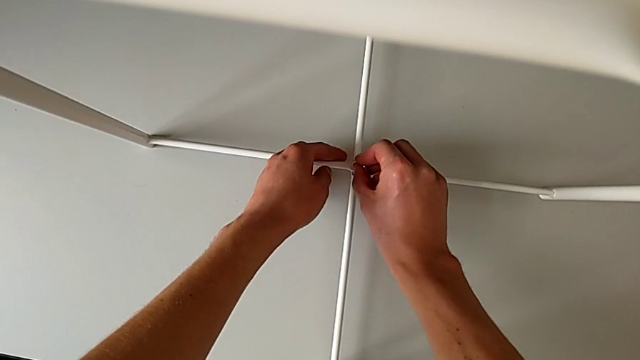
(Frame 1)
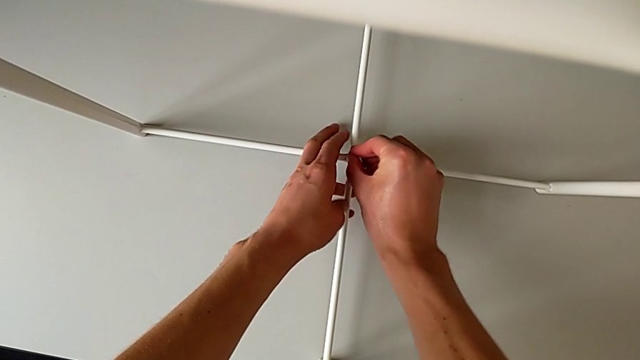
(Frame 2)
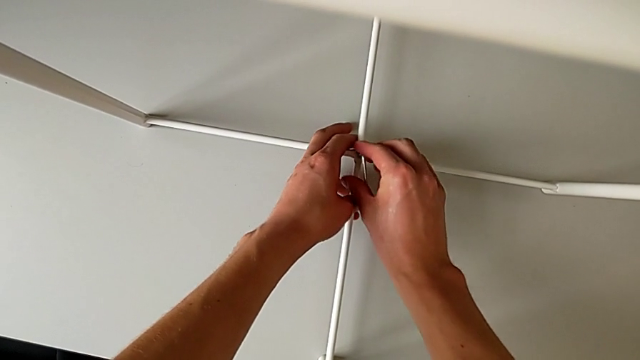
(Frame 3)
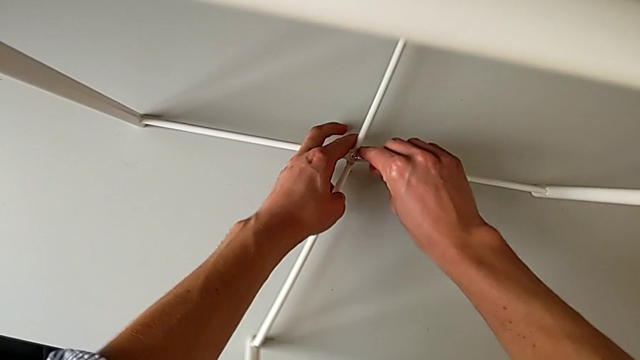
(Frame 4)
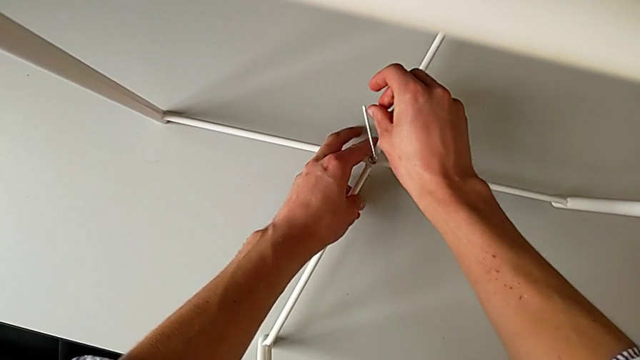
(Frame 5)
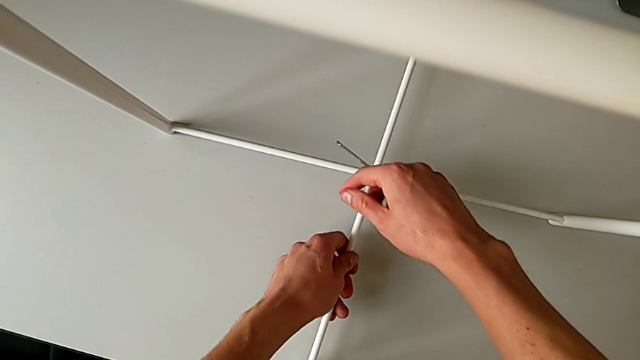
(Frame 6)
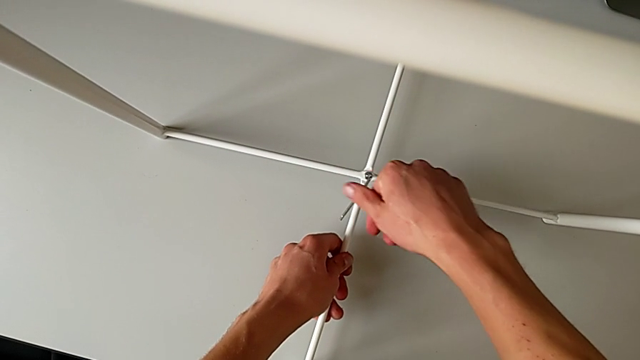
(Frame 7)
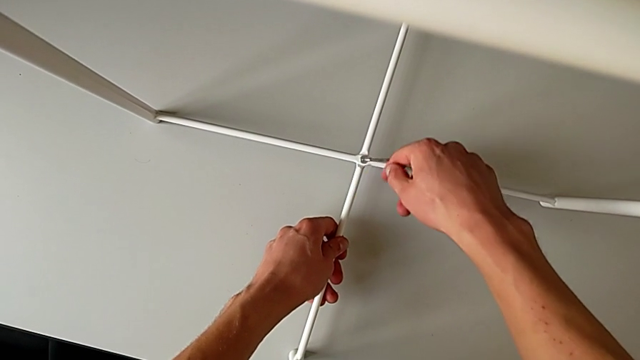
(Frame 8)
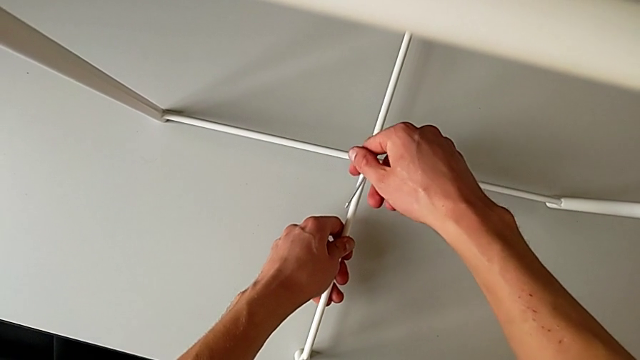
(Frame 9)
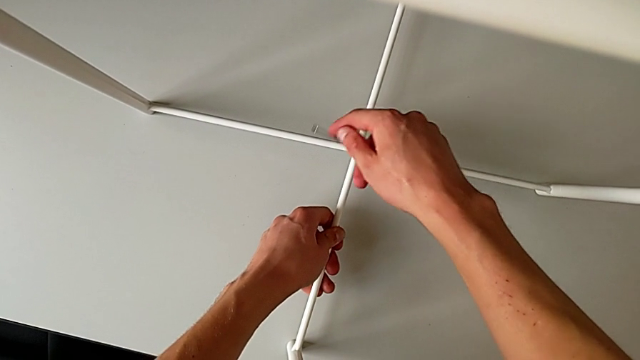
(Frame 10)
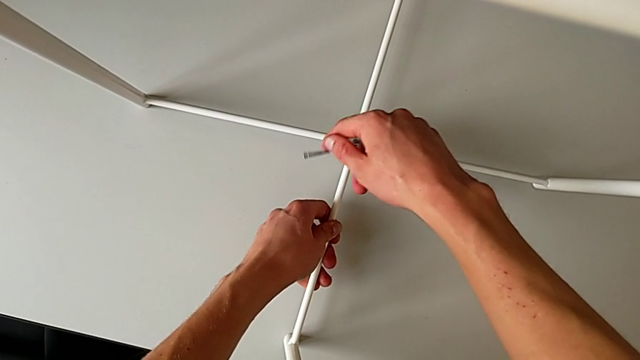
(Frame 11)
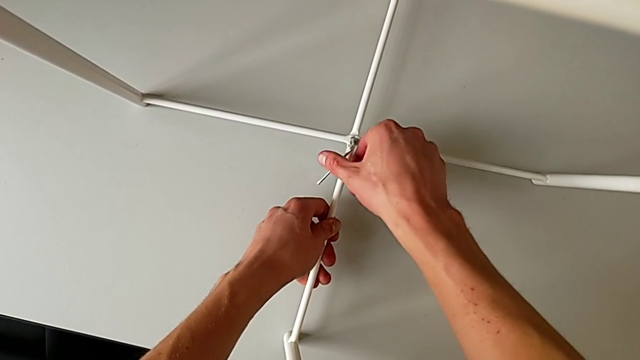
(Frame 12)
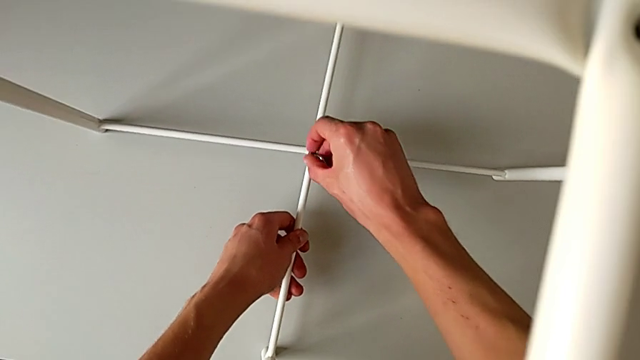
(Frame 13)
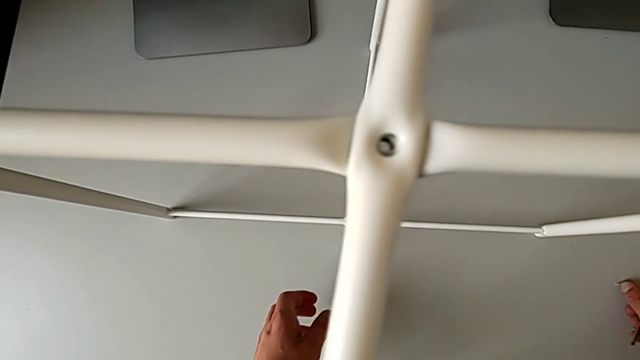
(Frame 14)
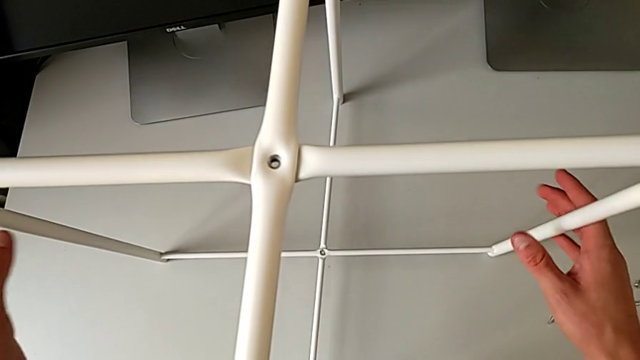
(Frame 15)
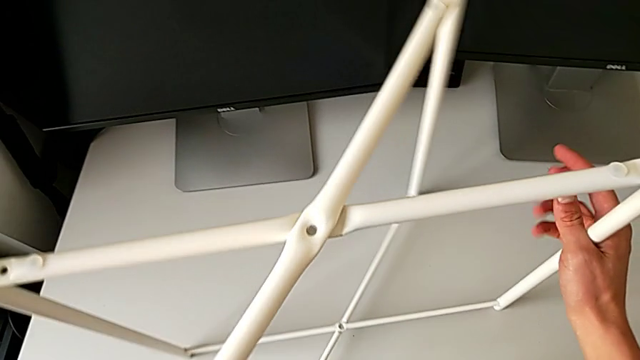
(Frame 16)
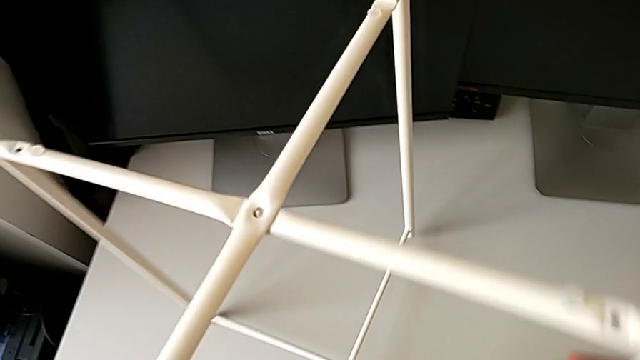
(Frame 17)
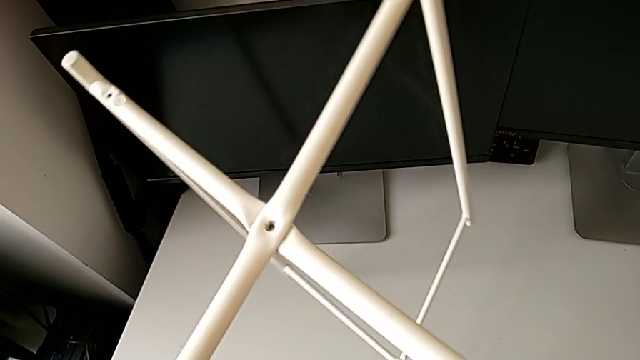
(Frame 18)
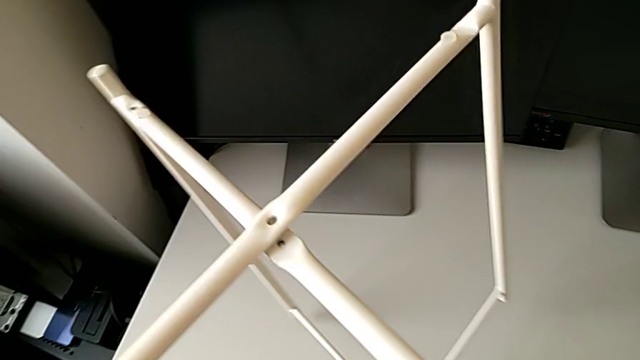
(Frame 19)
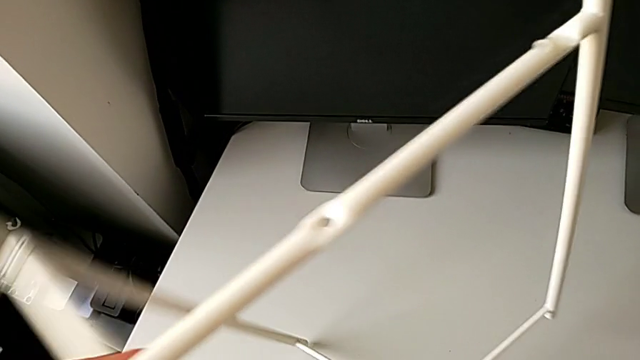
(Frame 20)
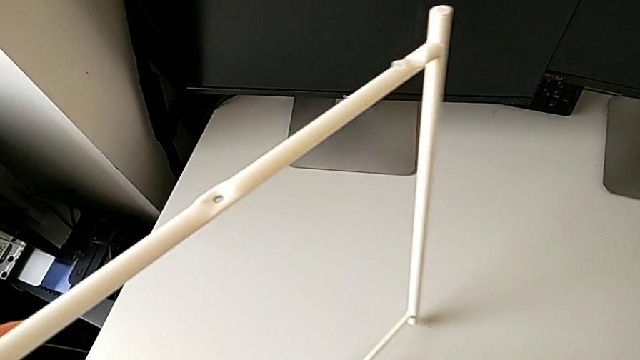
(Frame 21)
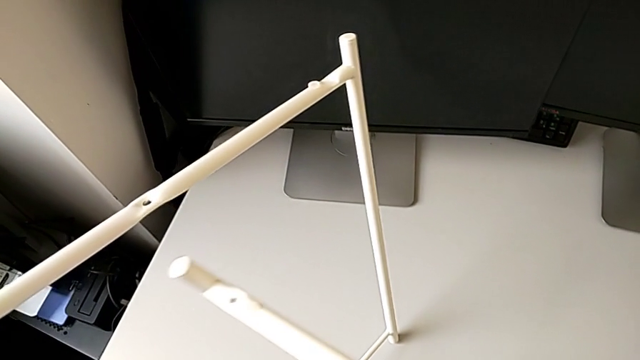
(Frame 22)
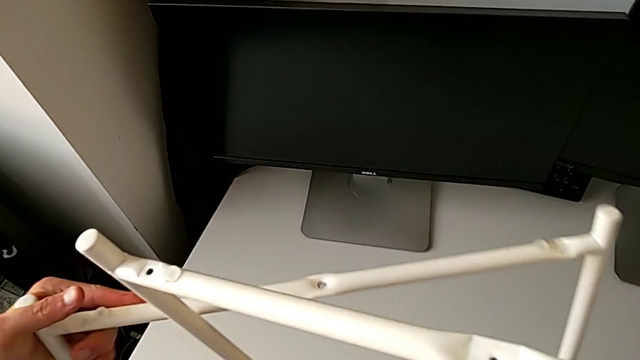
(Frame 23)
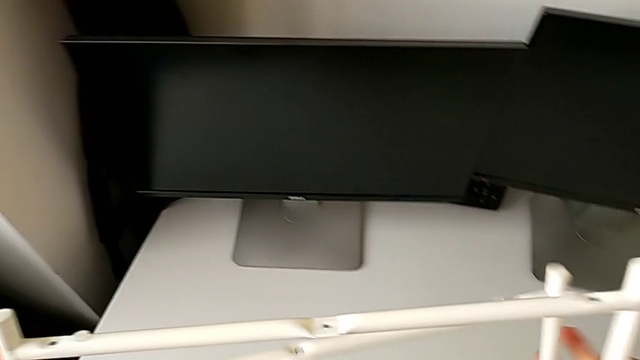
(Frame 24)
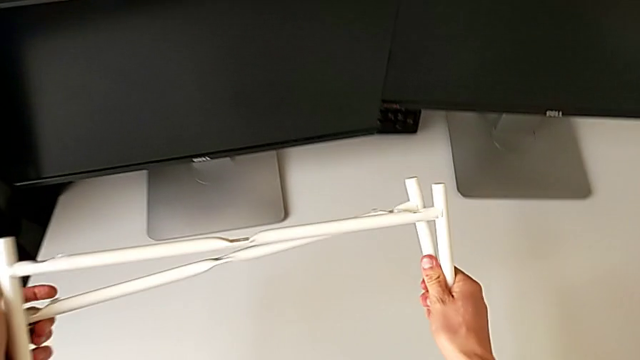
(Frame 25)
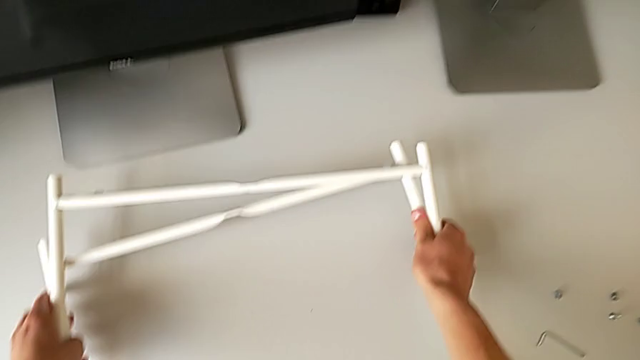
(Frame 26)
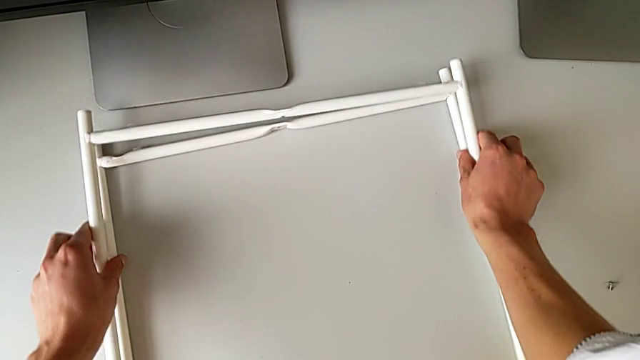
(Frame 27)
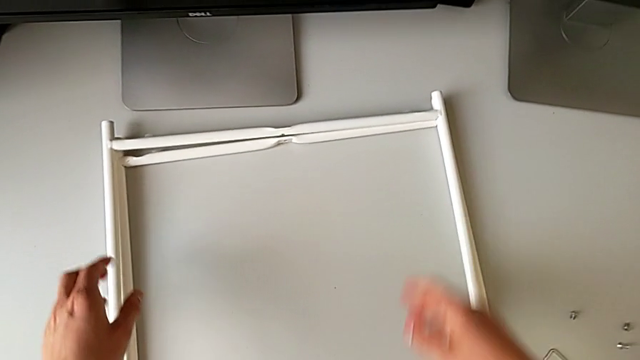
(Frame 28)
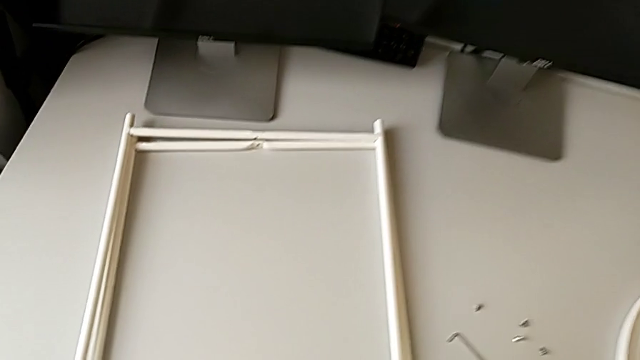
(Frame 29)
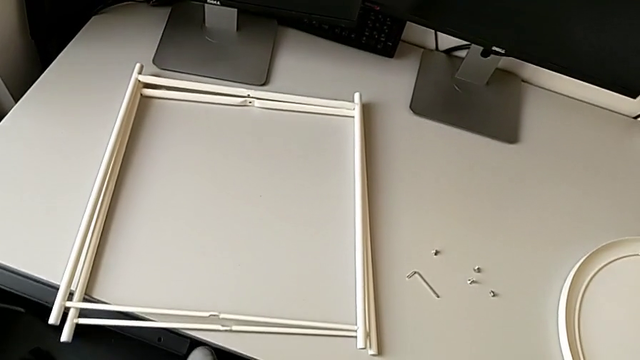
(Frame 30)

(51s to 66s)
The camera wearer is unscrewing the legs. They unscrew the hex socket head. They disassemble the hex socket head, lift the Allen wrench, place the hex socket head and place the Allen wrench, all with the right hand. They grab the leg, slide it, disassemble it, align it and place it.
